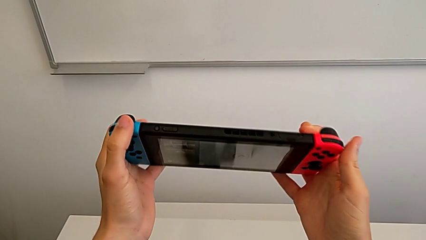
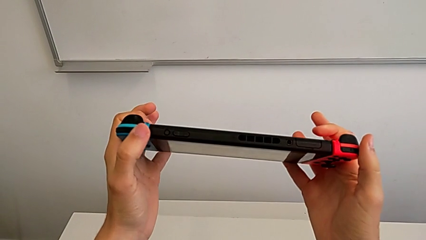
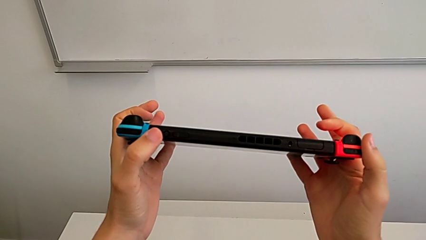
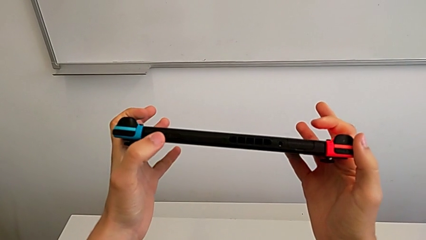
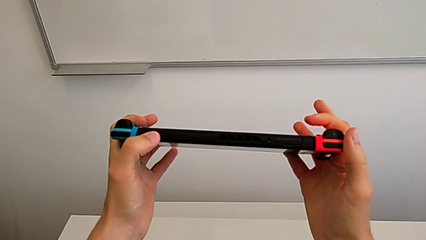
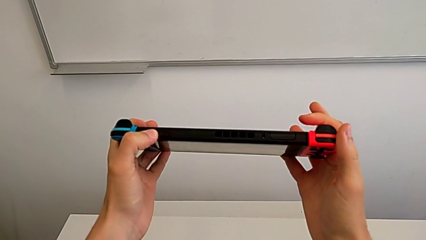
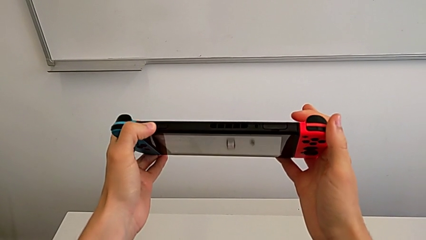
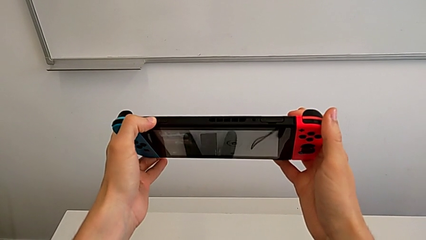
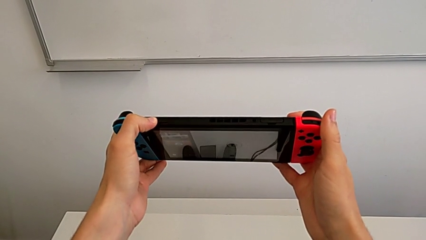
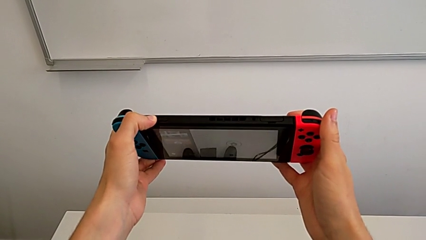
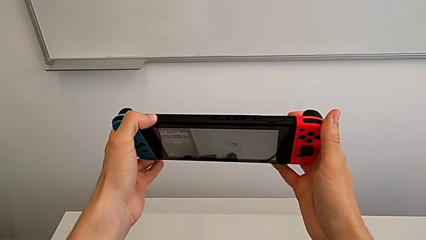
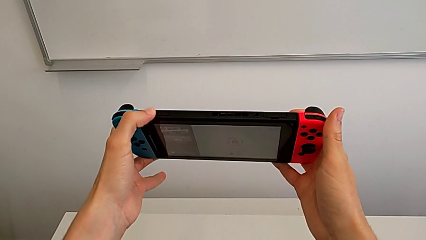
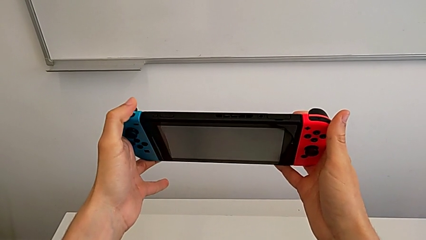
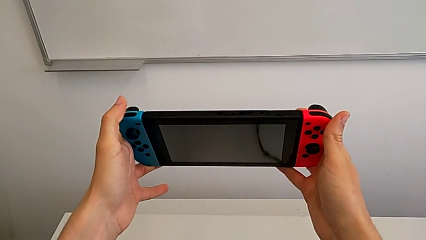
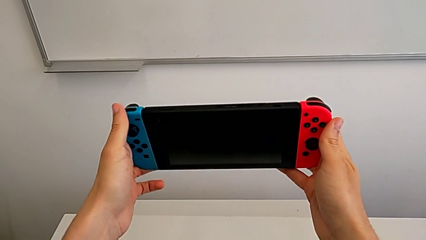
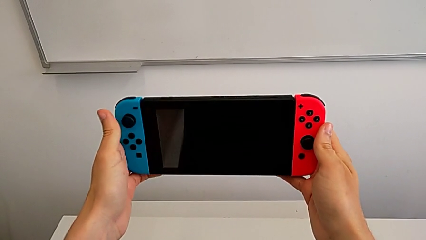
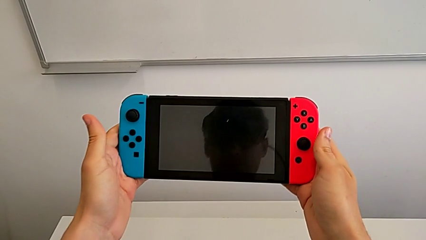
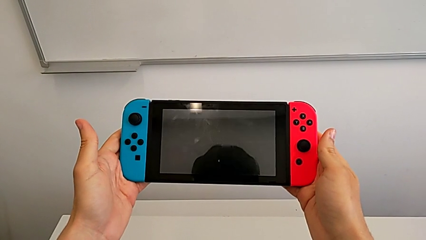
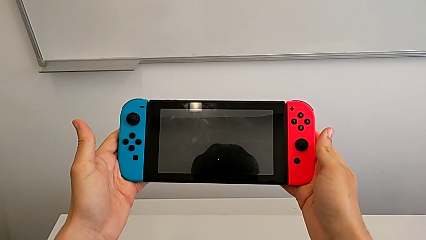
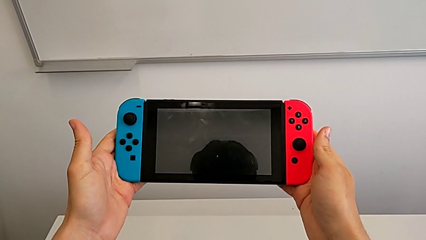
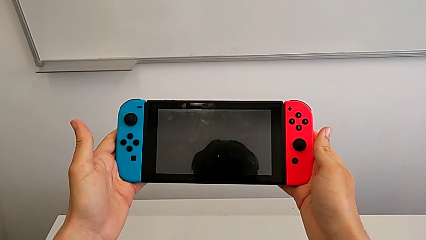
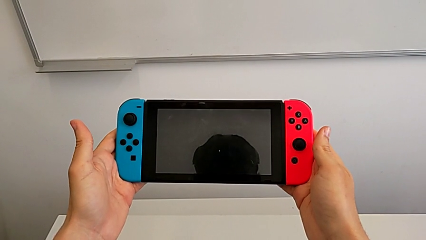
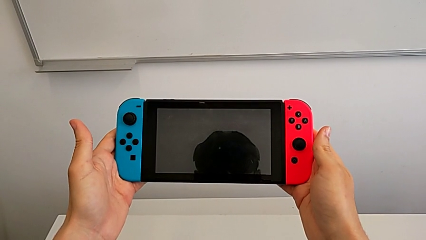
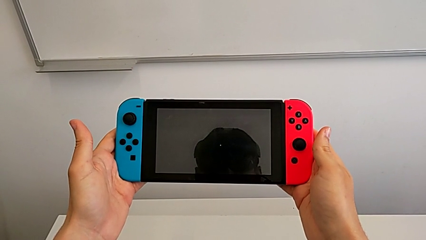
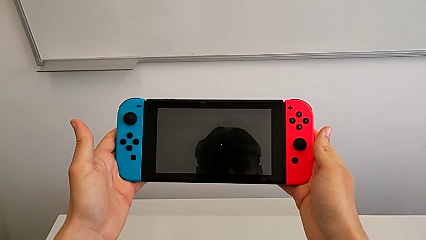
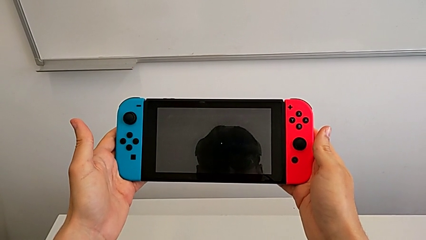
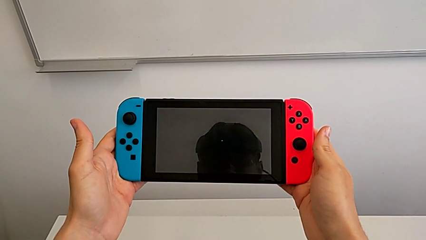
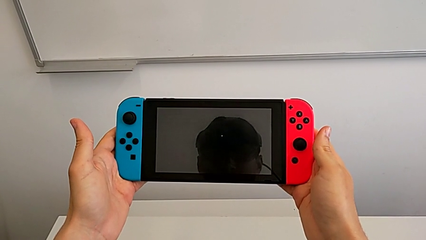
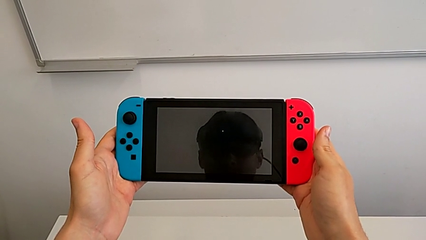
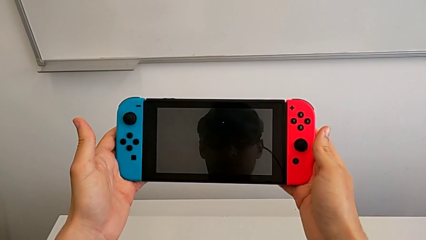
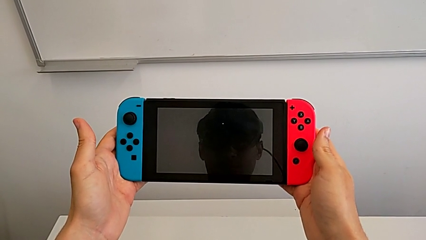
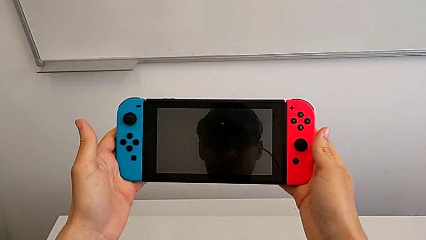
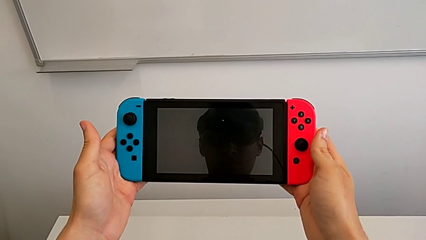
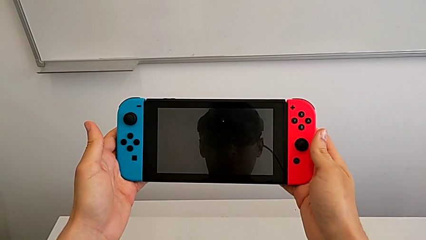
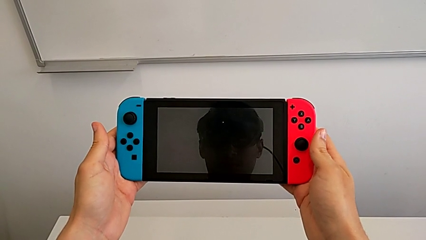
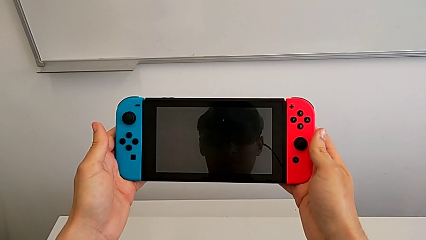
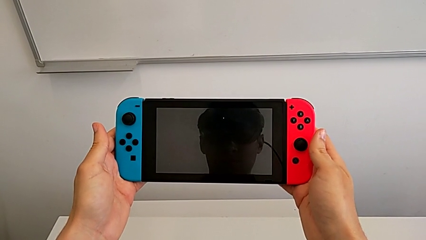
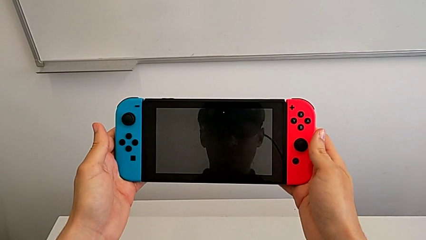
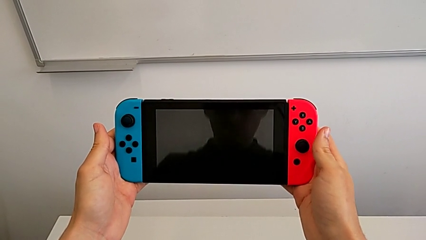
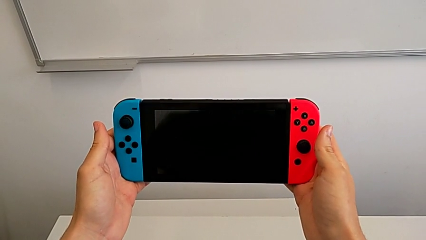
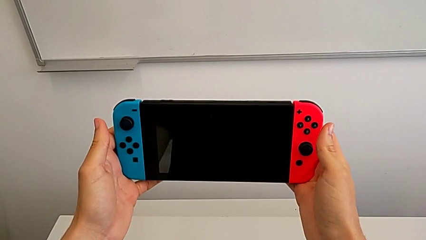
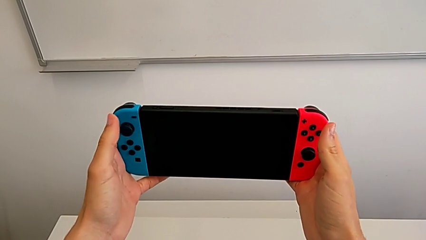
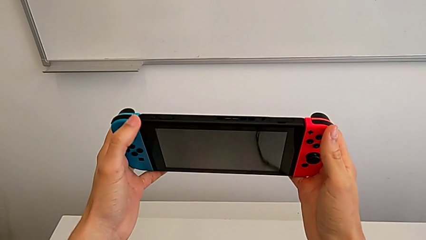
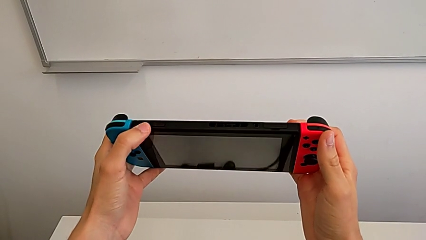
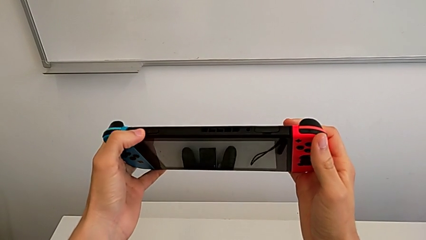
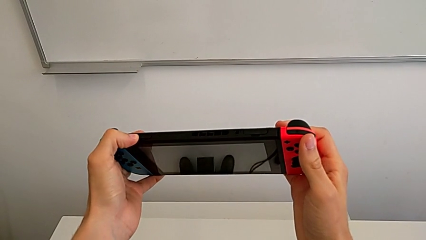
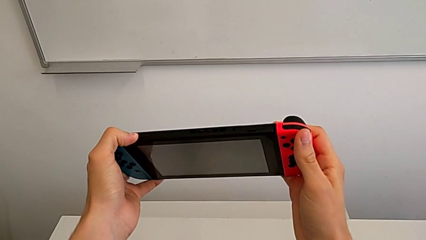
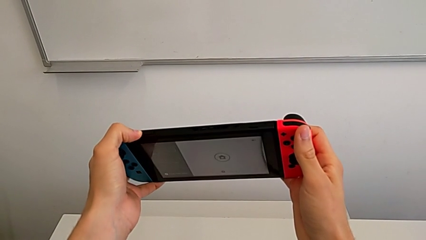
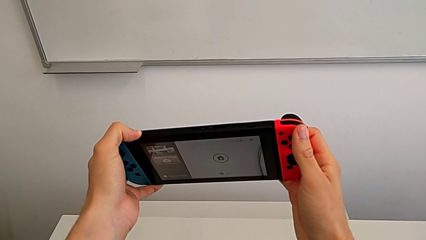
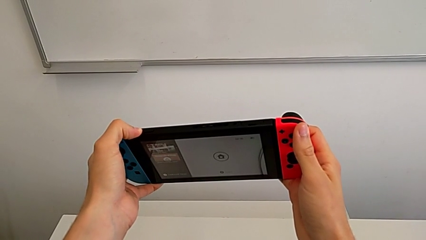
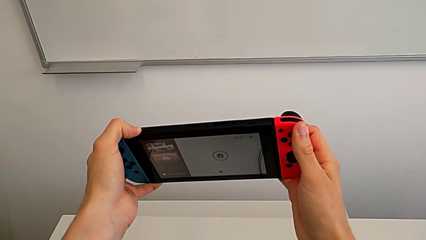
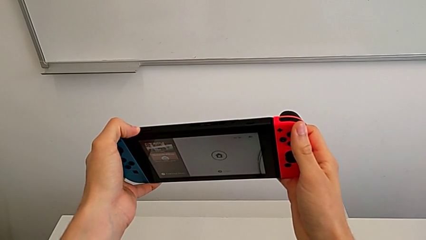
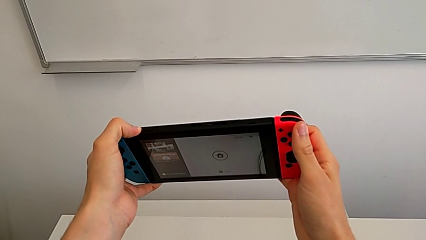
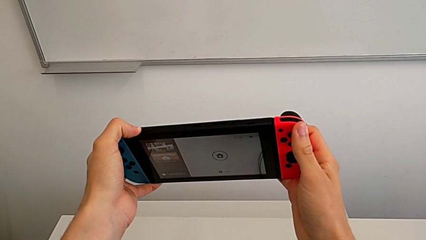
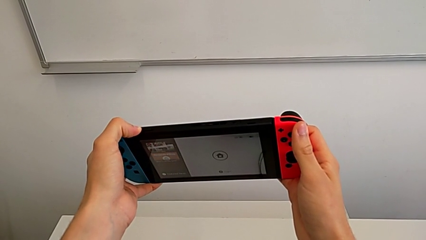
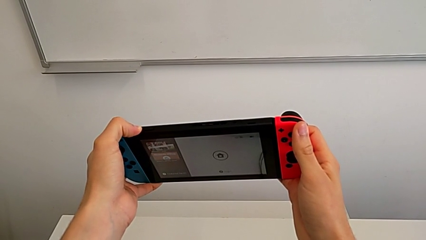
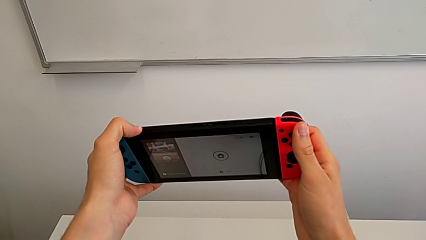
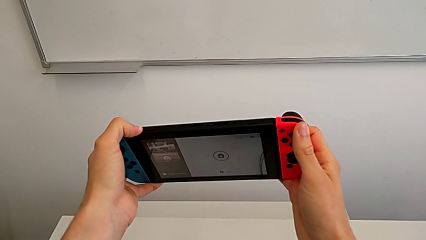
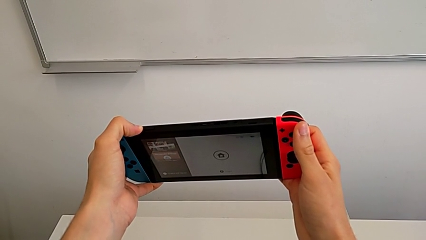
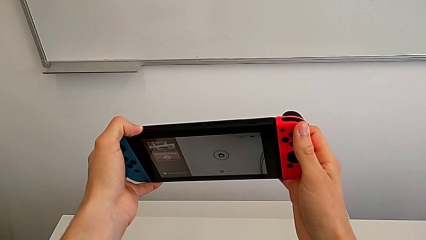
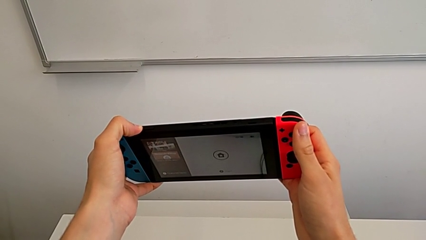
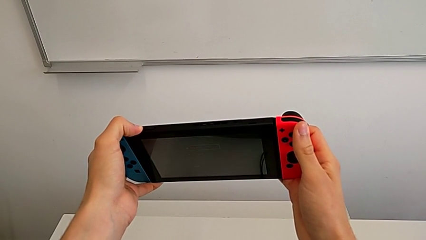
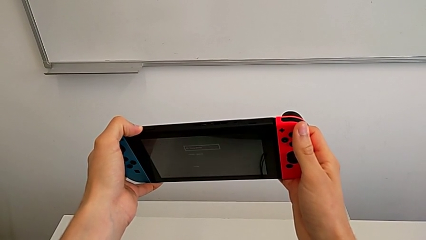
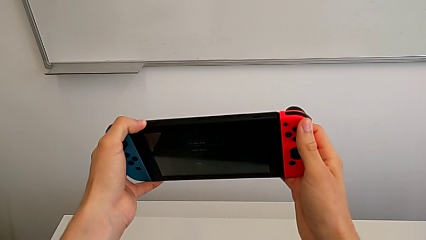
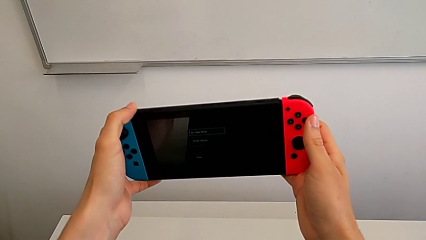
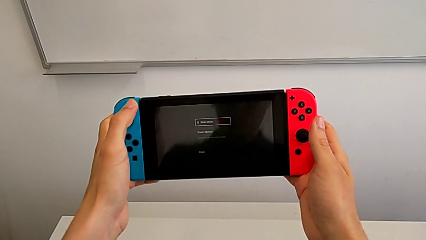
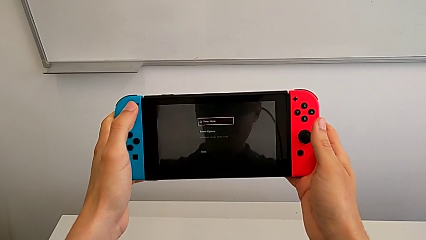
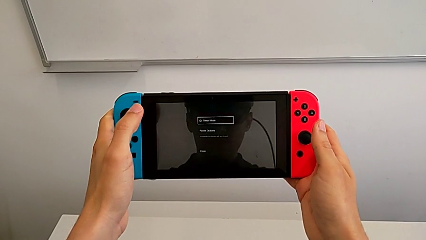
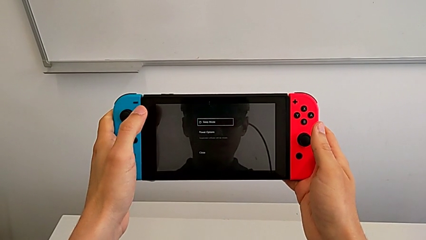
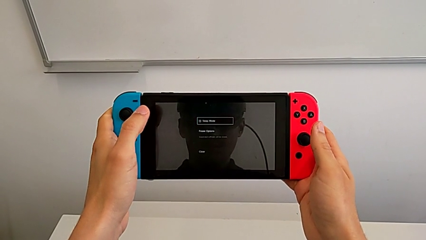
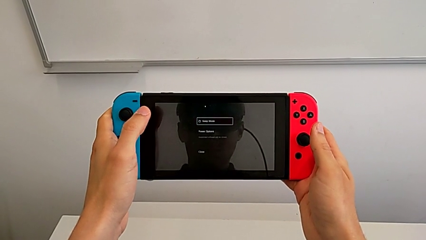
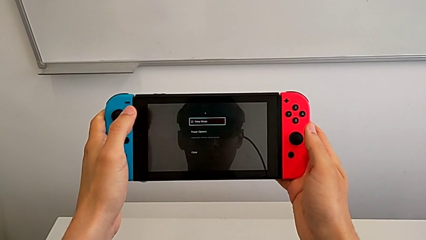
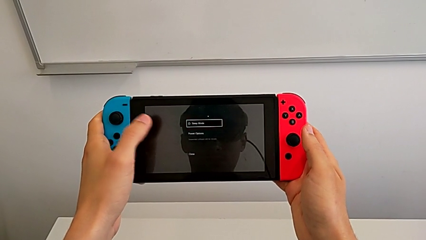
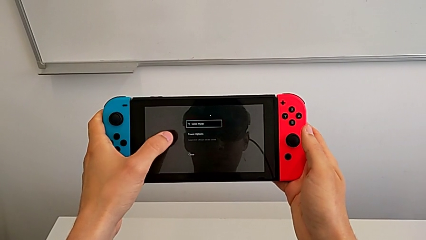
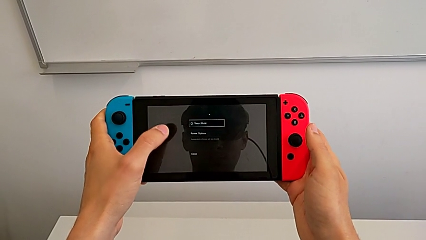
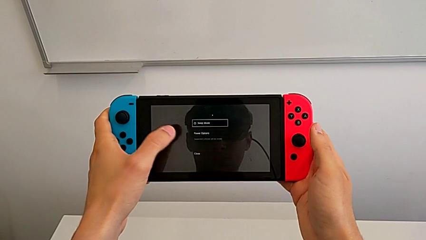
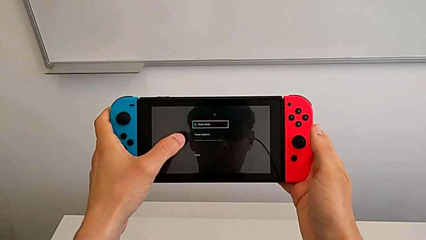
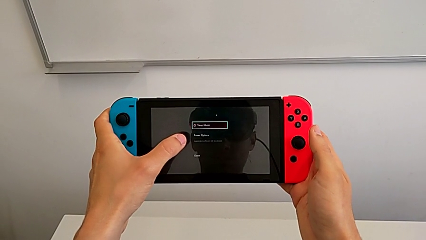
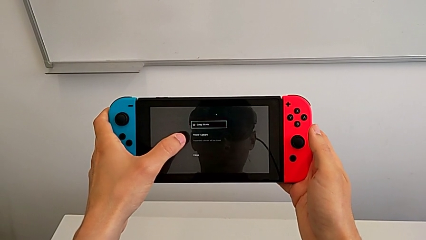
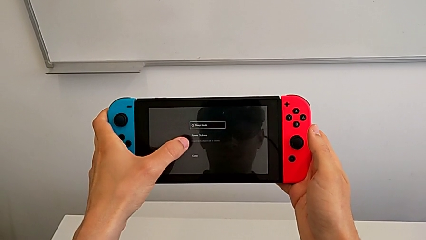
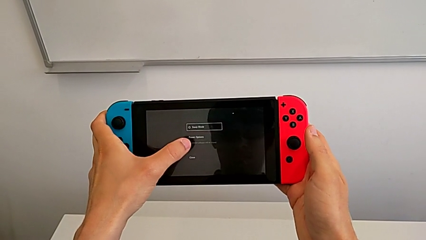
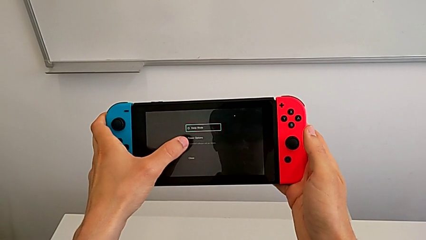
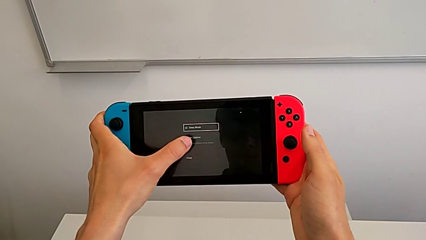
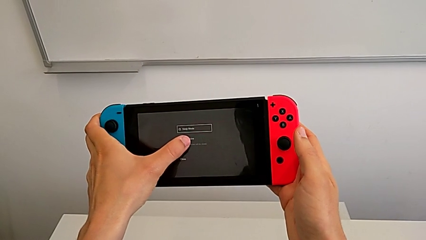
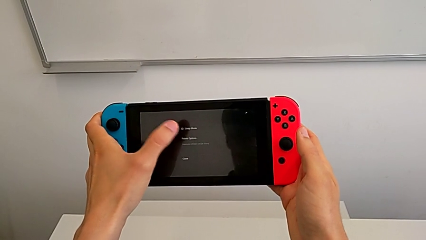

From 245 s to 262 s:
The camera wearer is turning off their Nintendo Switch. They press the top button, hold the Nintendo Switch twice, press the top button, hold the button and hold the Nintendo Switch.
